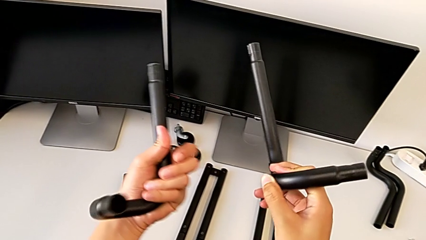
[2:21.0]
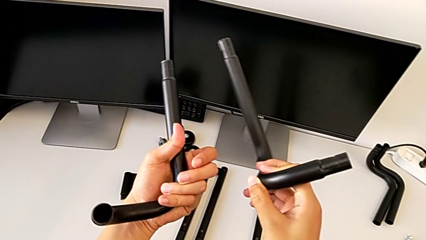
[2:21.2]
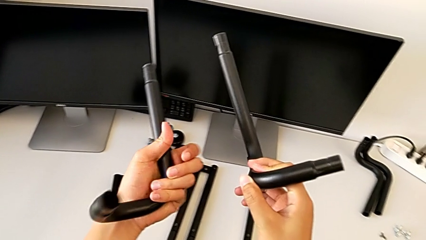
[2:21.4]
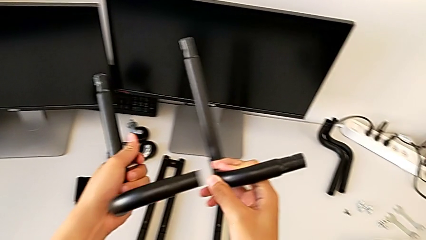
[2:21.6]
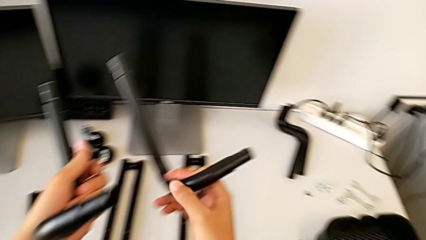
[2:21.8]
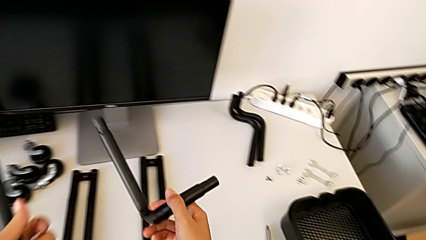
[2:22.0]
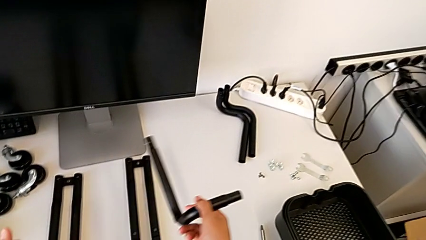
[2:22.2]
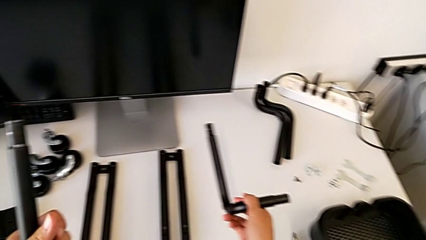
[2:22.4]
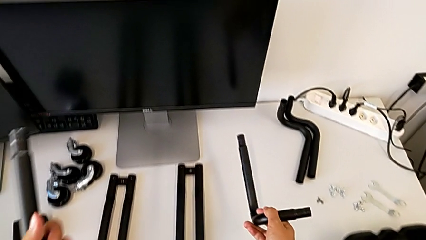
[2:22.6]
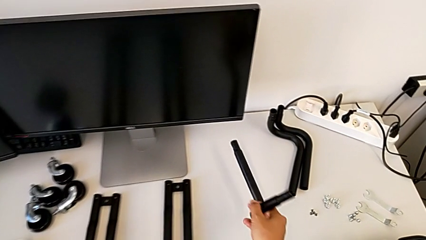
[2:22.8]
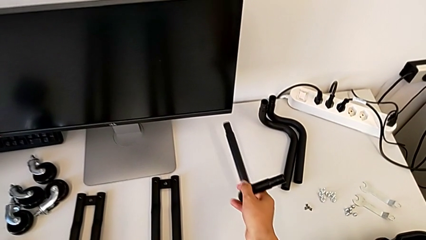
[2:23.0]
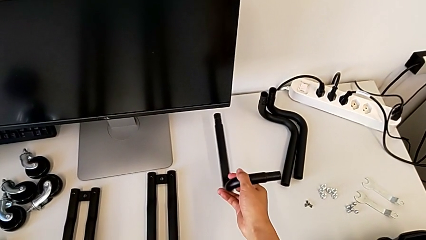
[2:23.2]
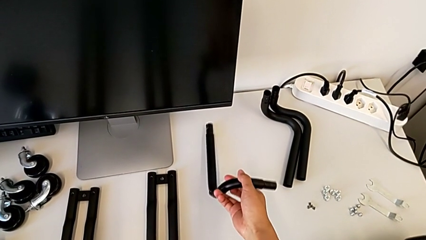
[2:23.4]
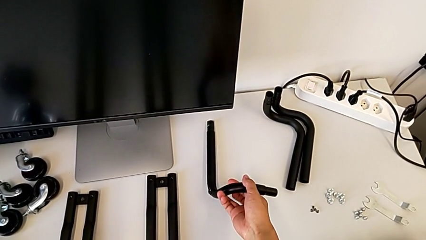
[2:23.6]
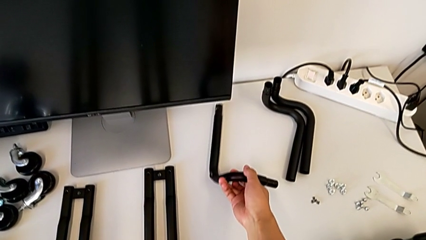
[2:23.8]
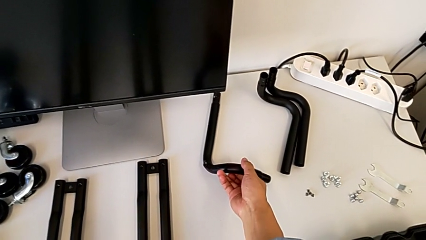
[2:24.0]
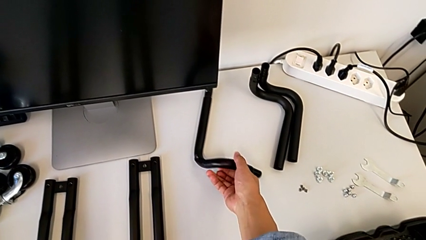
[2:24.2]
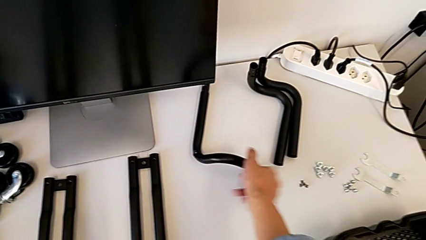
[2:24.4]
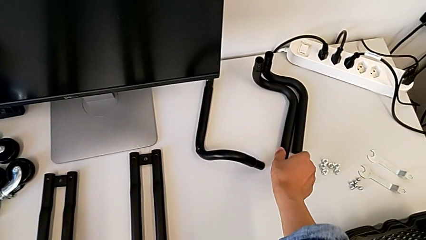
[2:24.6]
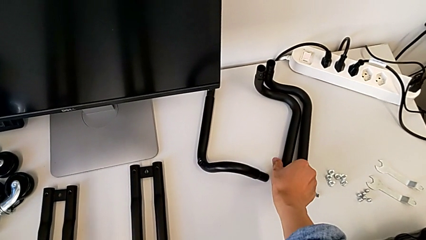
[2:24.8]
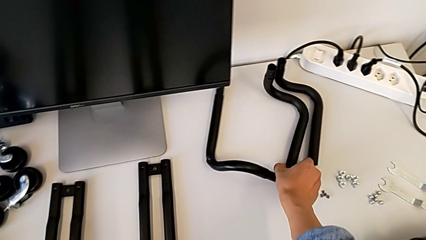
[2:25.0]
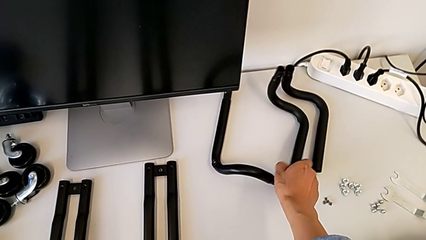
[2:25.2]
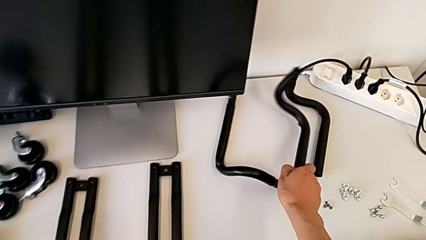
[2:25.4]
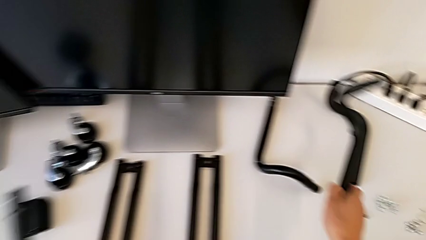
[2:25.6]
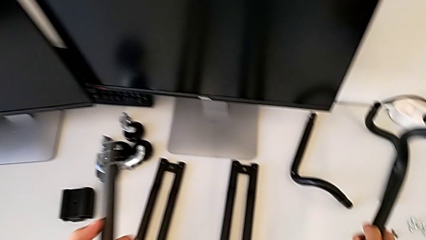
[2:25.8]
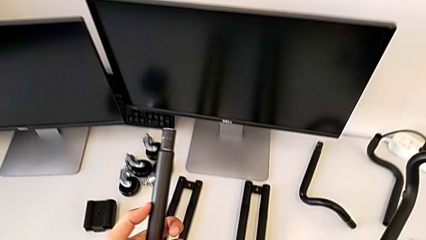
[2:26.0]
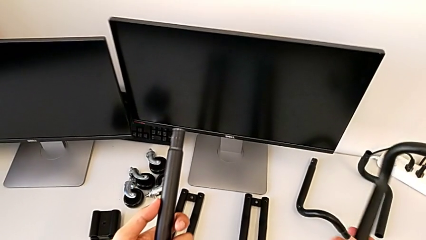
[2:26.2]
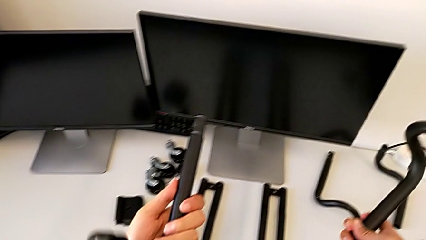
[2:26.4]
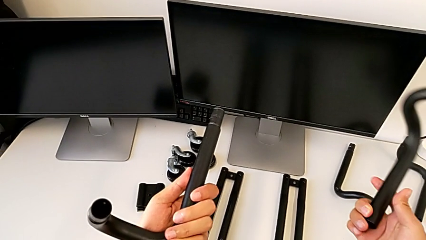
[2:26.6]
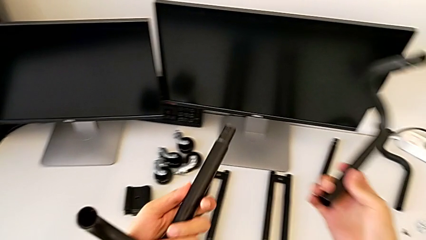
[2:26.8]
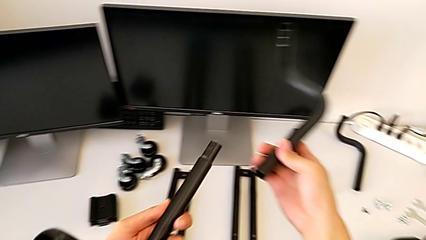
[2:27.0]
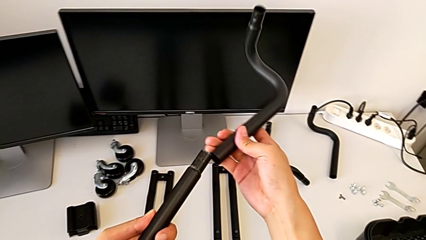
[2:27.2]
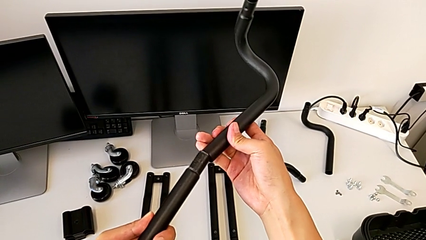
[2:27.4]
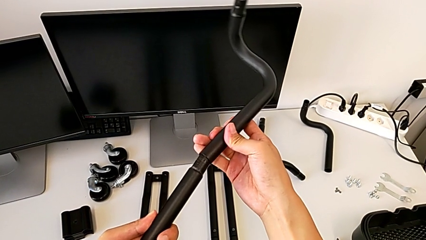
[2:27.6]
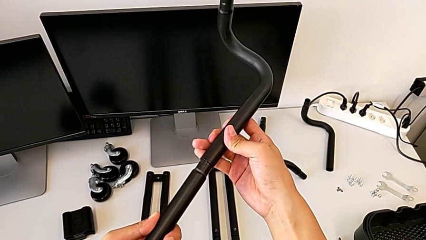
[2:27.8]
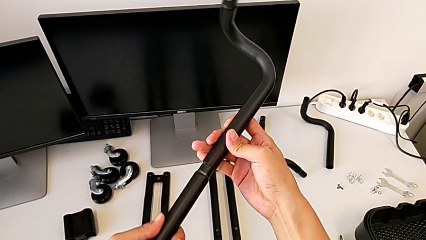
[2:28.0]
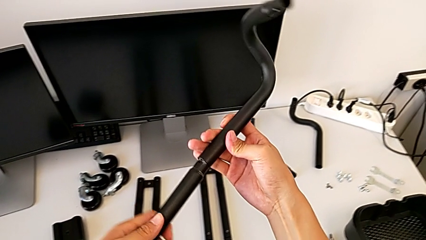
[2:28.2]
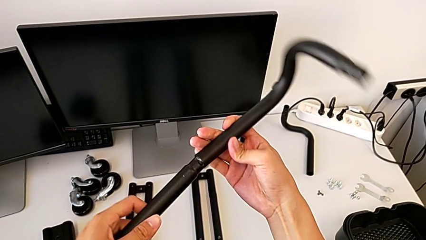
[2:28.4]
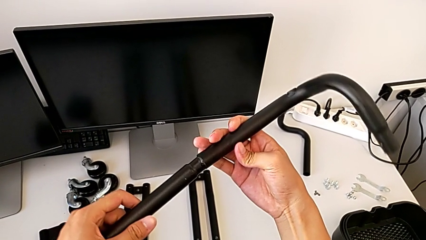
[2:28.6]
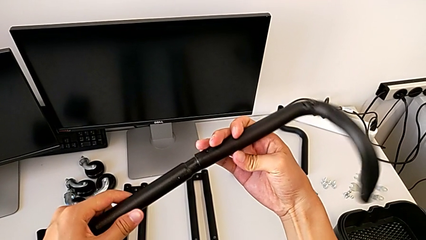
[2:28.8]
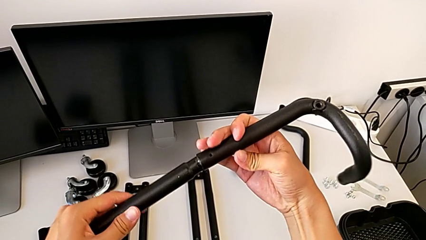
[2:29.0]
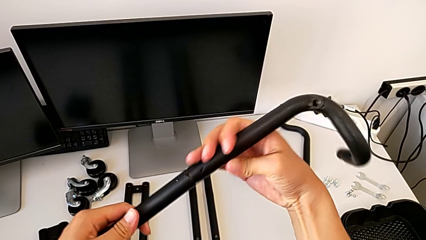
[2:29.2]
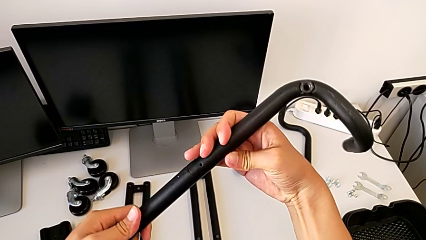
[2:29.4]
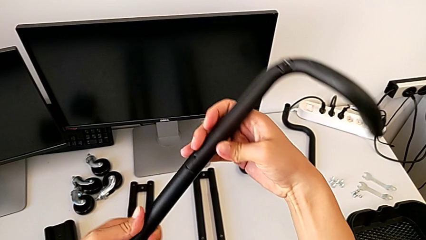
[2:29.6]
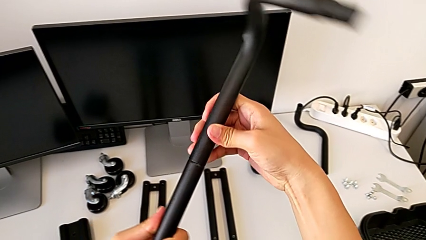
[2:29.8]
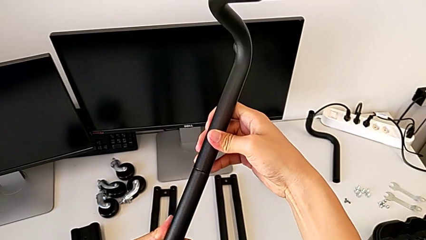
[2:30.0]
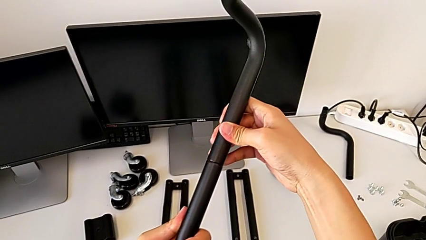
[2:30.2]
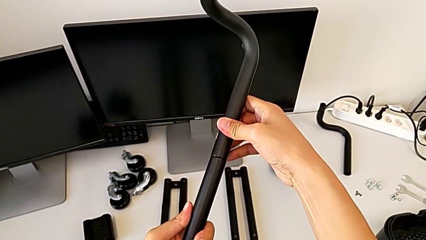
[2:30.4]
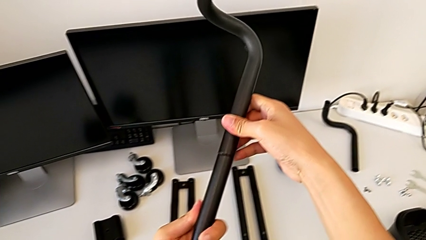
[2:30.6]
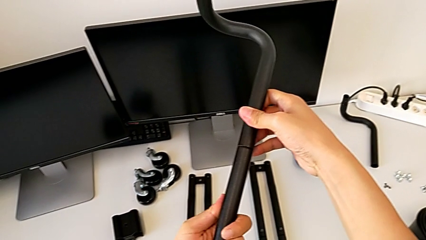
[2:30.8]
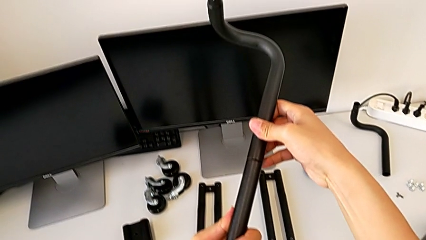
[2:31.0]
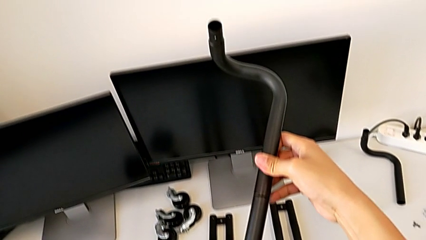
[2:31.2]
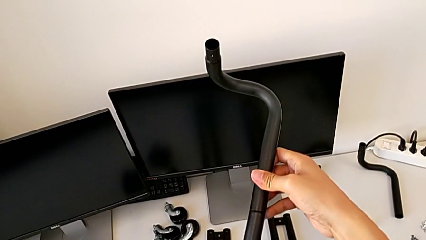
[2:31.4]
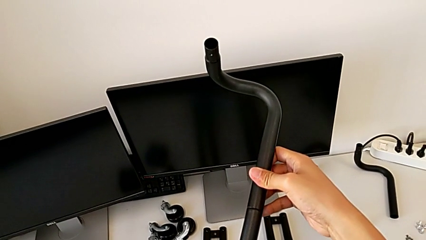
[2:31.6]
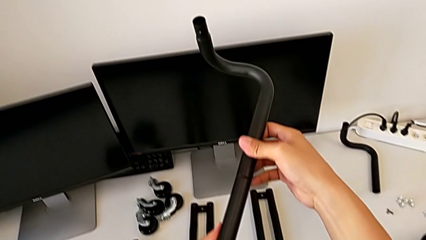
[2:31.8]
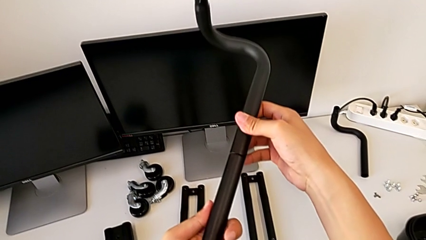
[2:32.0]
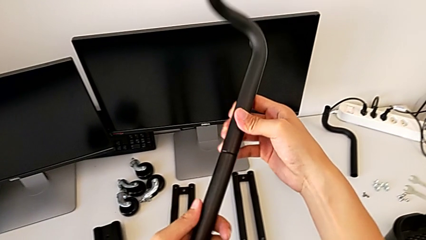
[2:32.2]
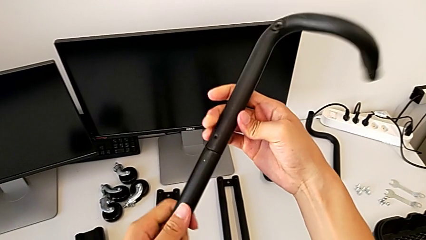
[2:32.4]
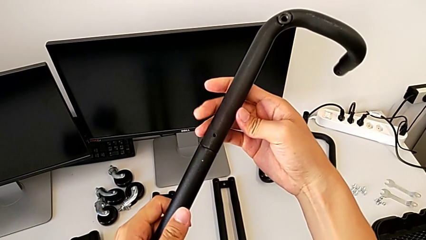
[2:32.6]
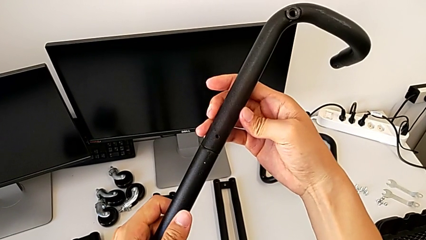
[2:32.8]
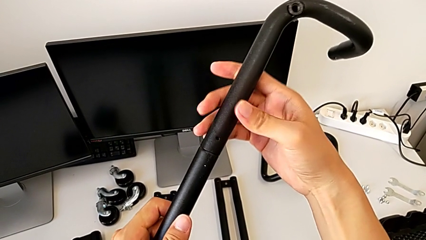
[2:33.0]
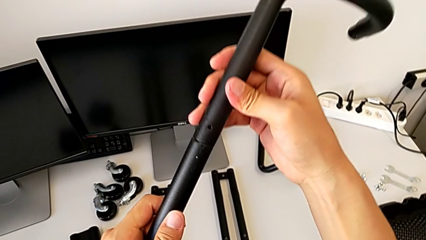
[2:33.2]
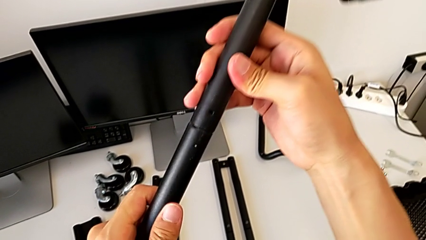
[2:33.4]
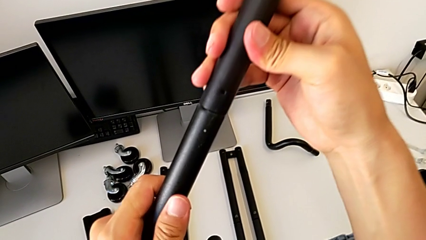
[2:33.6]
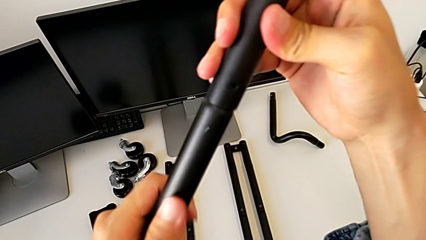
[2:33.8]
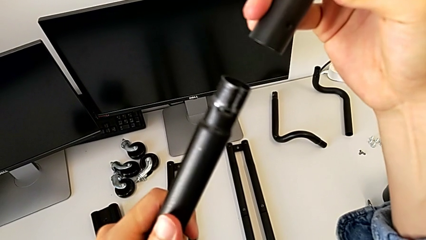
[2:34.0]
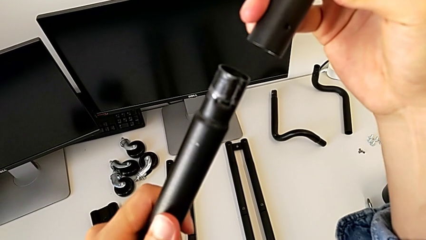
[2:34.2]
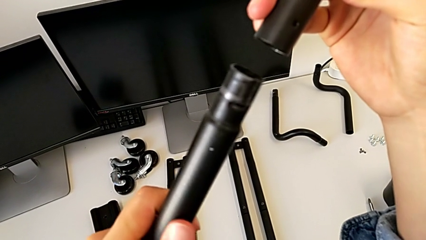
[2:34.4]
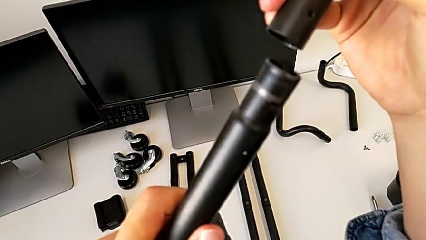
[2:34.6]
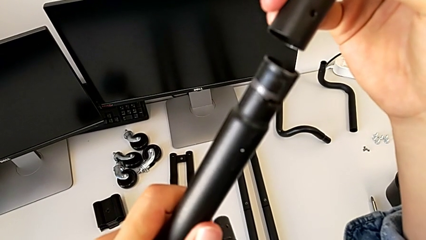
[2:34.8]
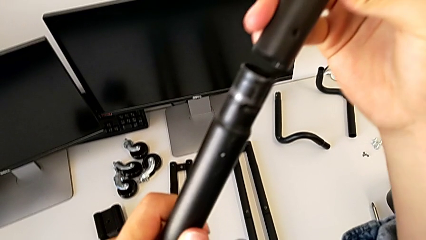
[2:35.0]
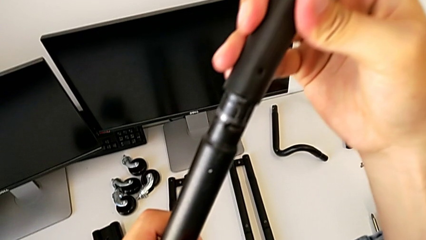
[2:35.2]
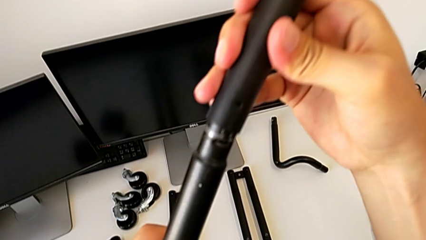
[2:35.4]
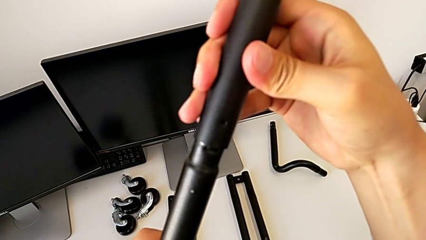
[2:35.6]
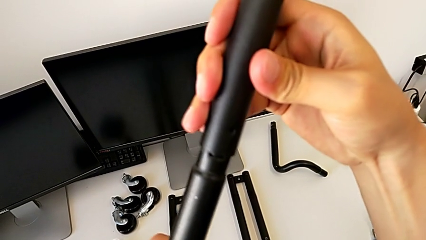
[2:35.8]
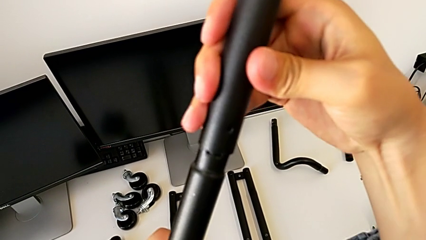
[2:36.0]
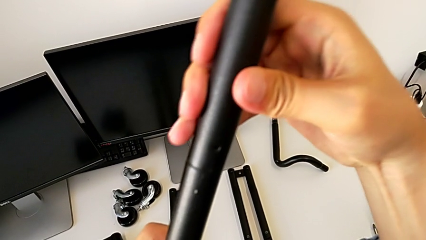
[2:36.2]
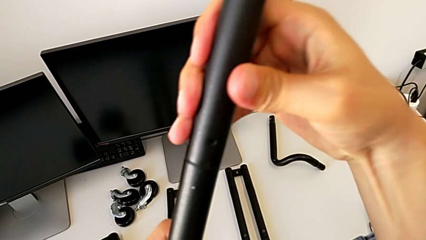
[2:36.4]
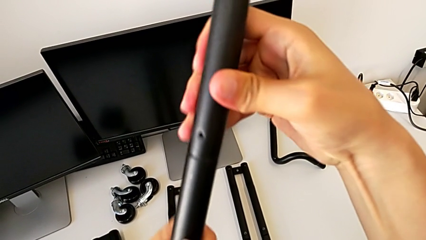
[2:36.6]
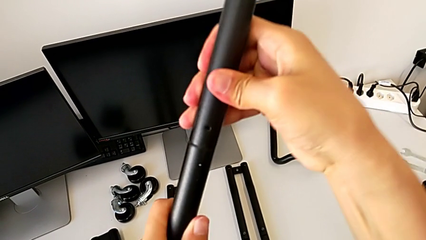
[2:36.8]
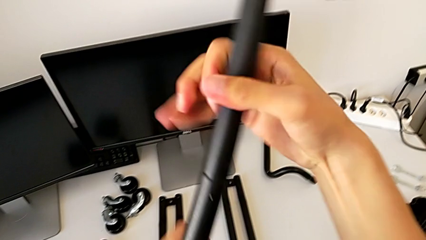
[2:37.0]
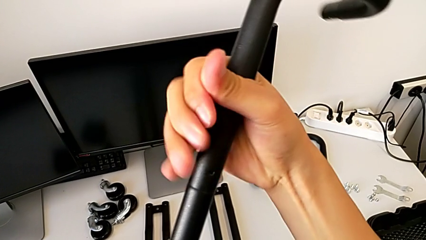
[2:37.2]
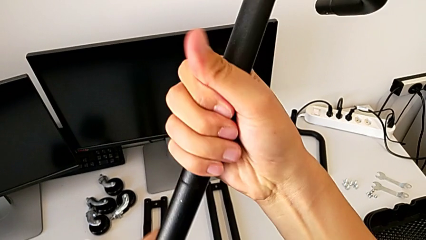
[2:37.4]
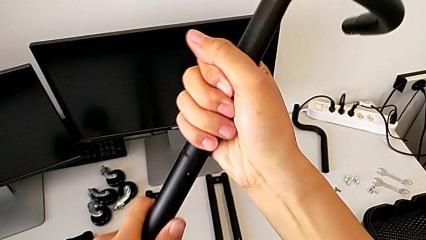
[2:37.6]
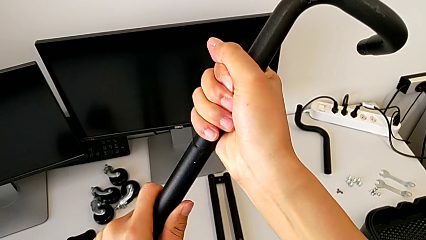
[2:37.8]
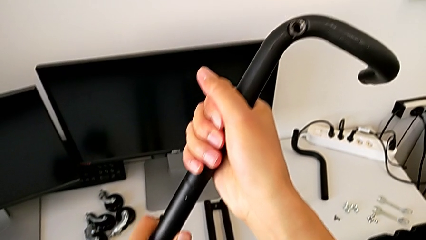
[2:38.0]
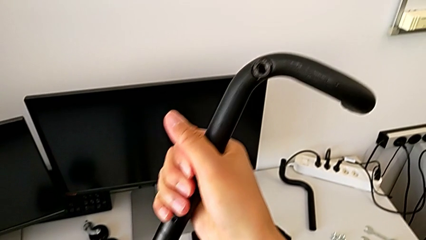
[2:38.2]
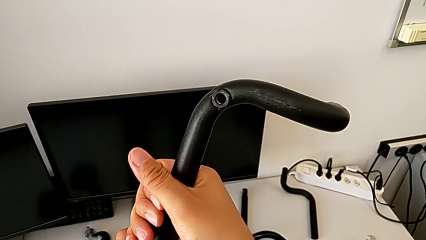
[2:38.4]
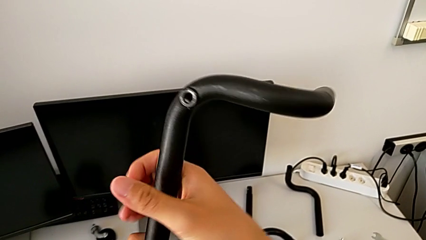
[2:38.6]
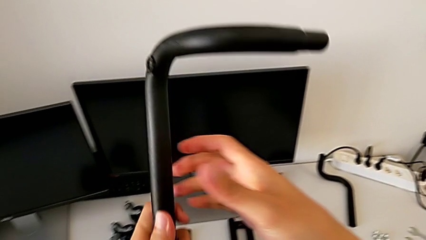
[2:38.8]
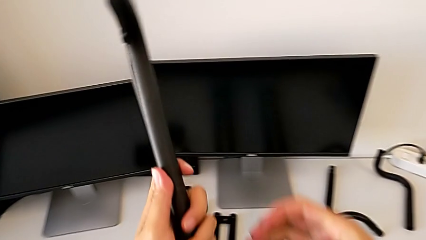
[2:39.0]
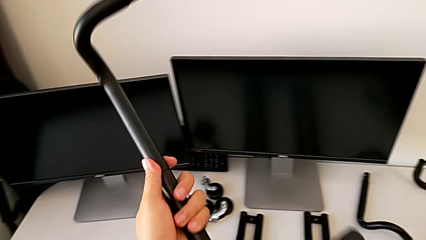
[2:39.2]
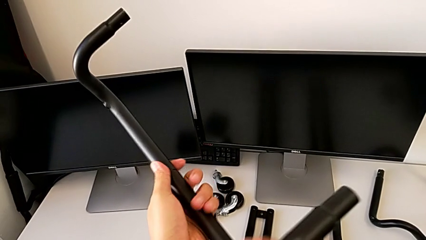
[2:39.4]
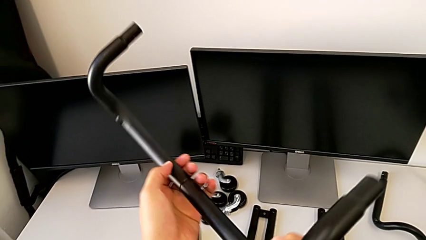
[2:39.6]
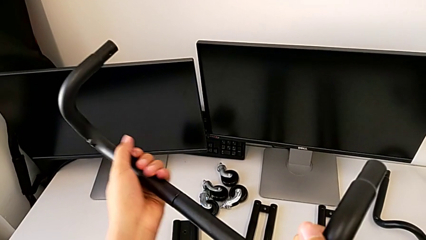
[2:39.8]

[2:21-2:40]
The camera wearer is assembling the first base frame. They drop the frame, grab it, lift it, assemble the first frame, inspect it, disassemble it, assemble it, screw it and rotate it.
